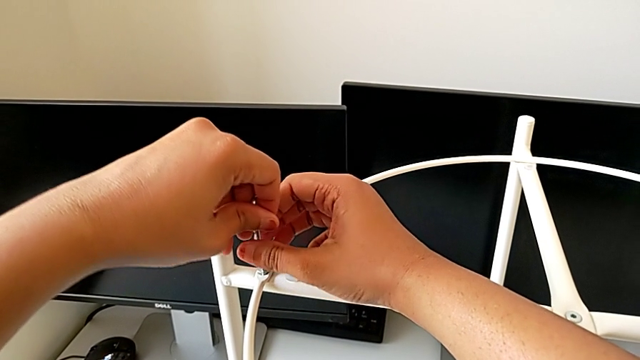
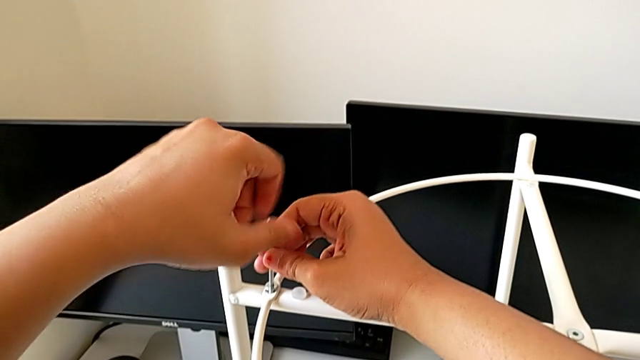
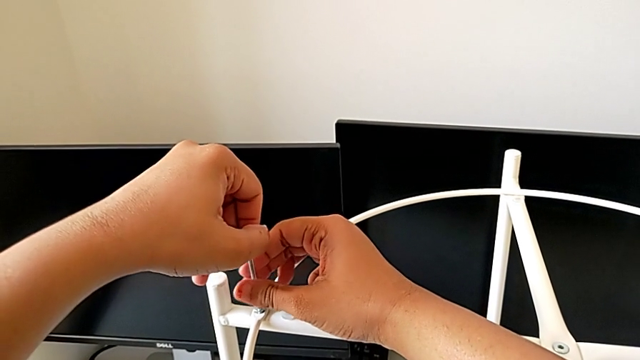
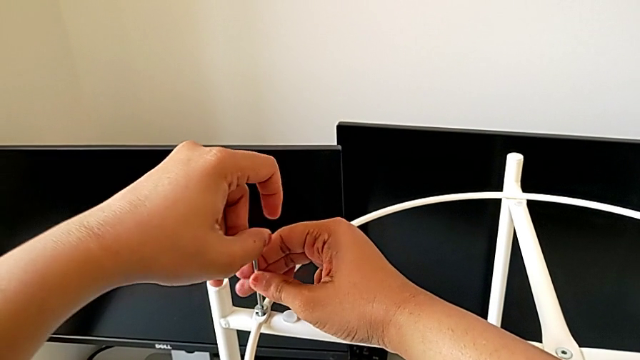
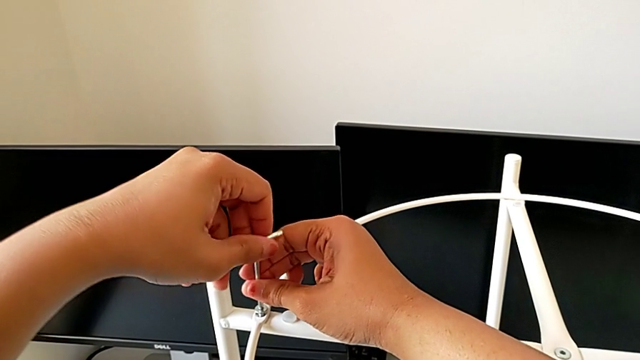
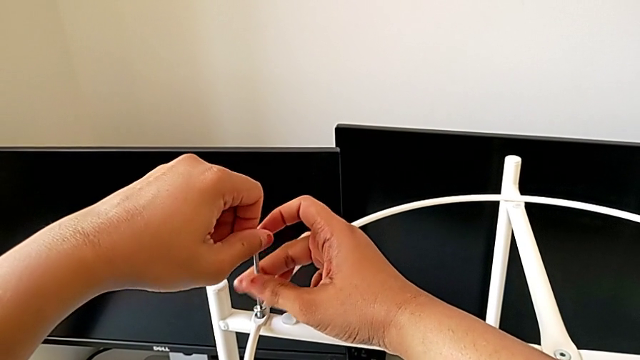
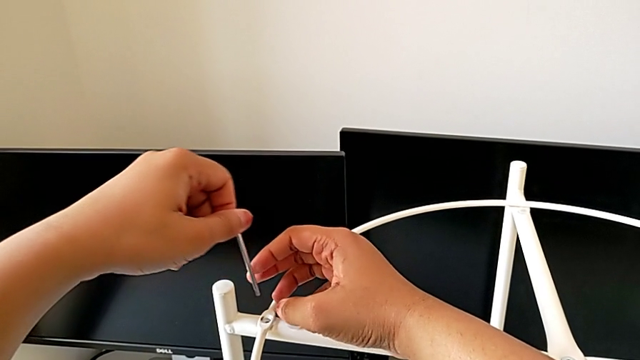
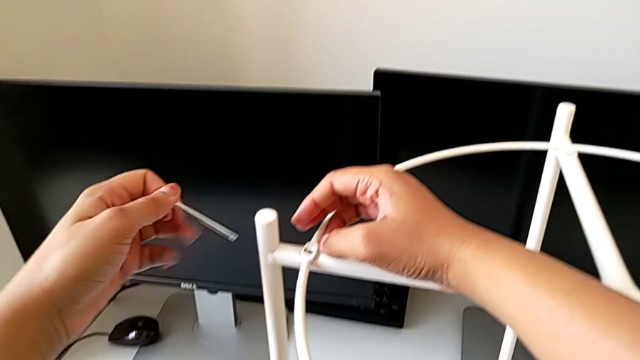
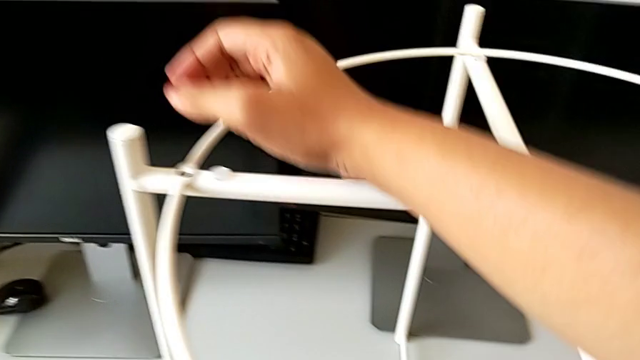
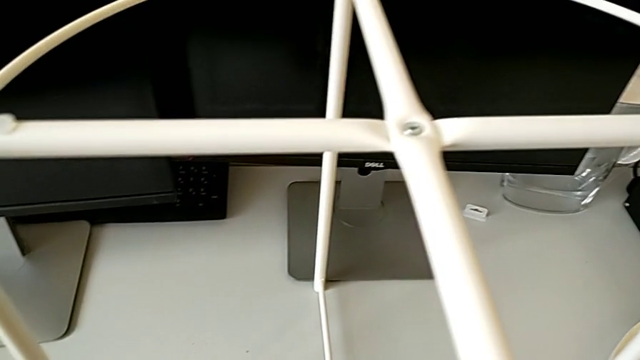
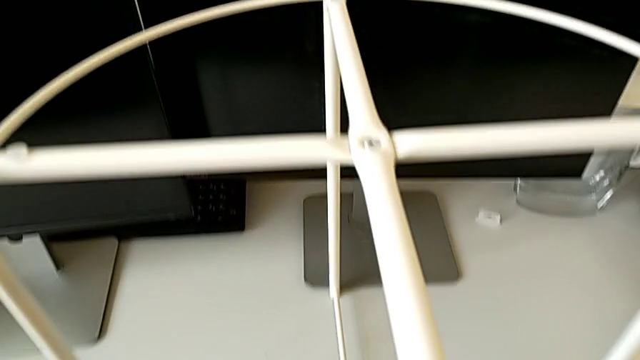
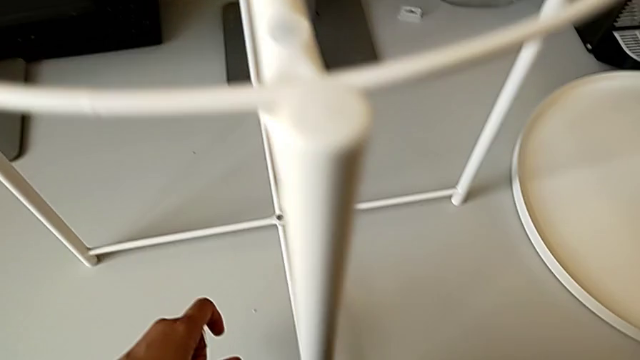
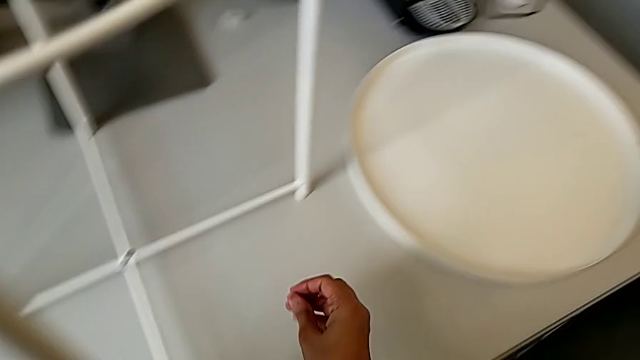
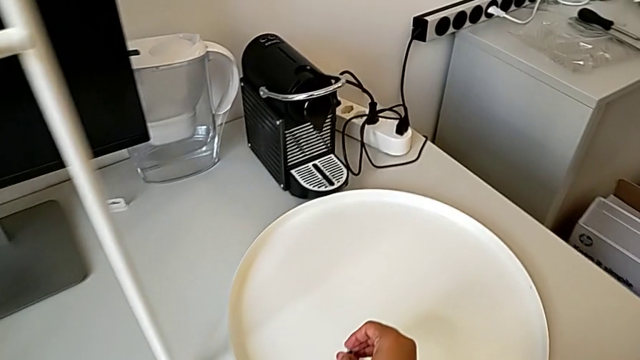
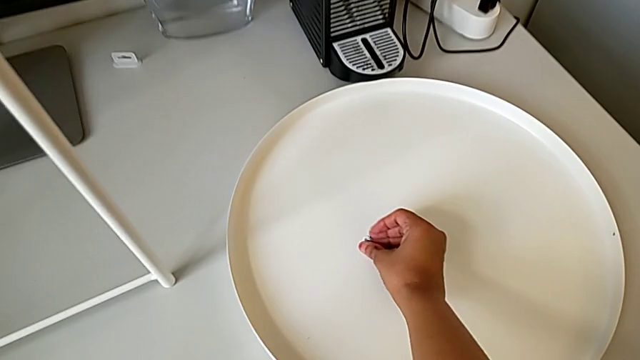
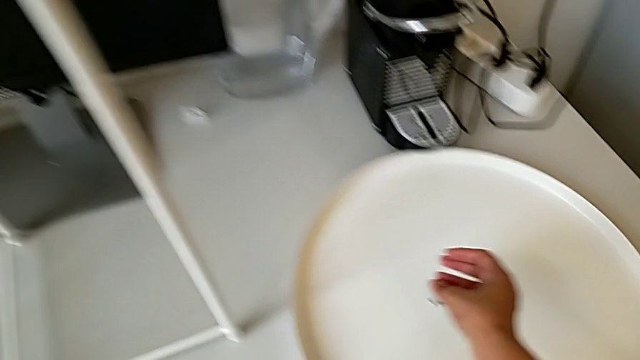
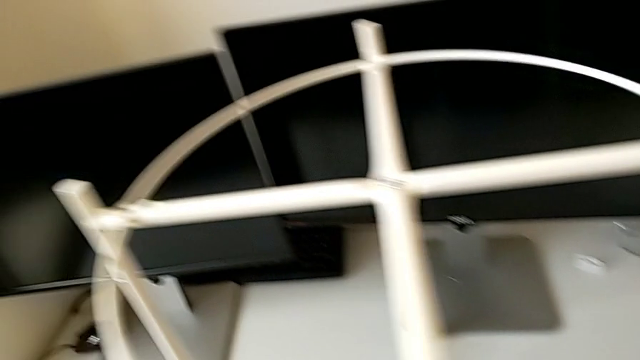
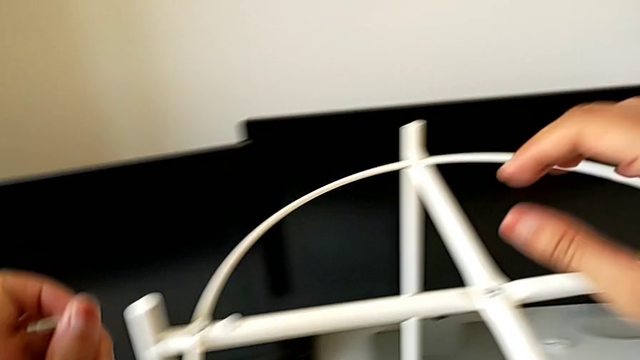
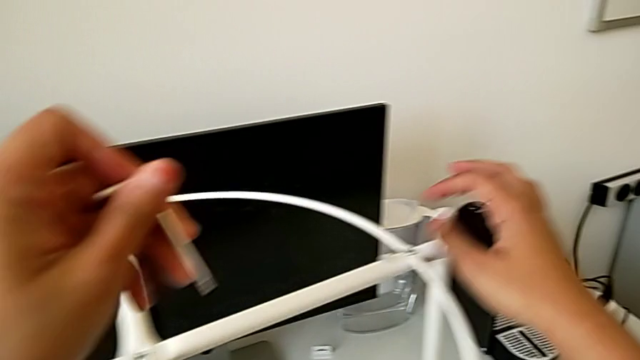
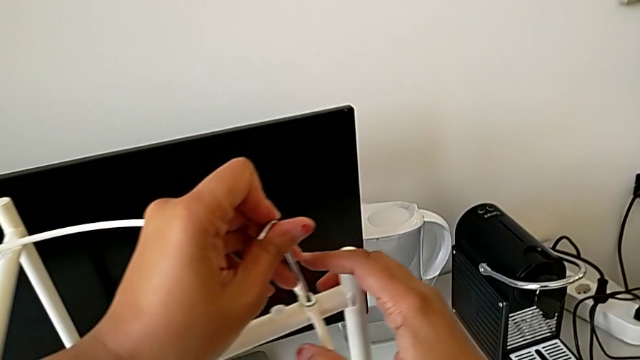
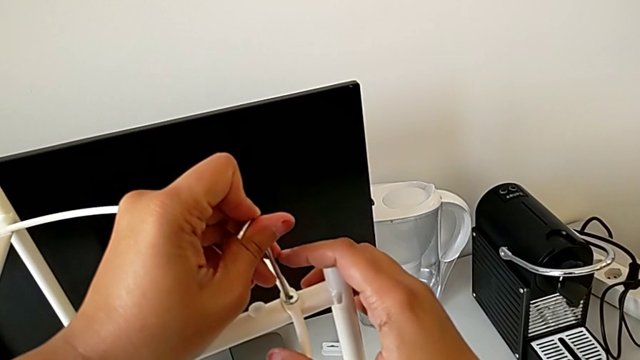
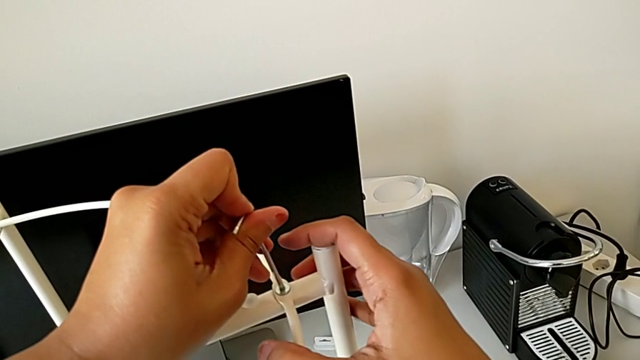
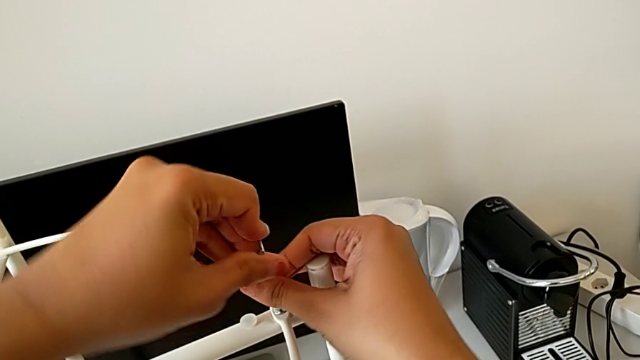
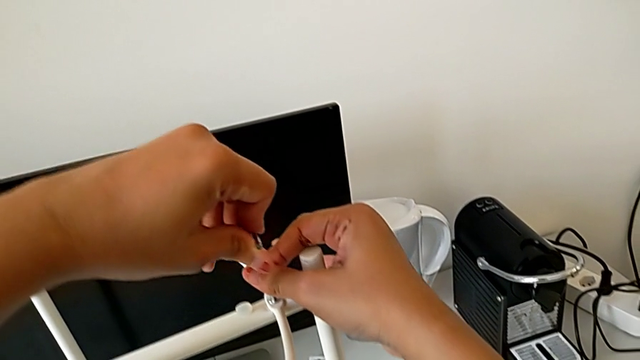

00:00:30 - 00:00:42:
The camera wearer is starting to disassemble the table using an allen screw. They unscrew the hex socket head, withdraw the Allen wrench, wrongly drop the hex socket head, grab it, place it, approach it and insert the Allen wrench.

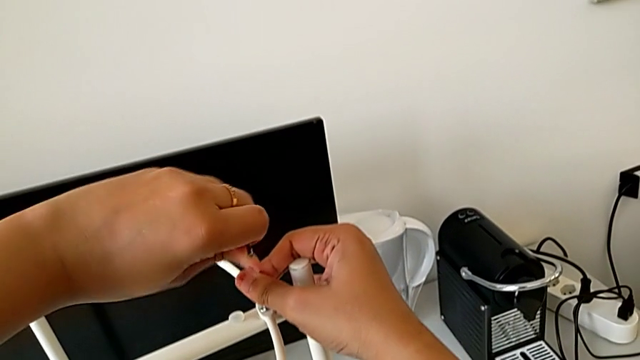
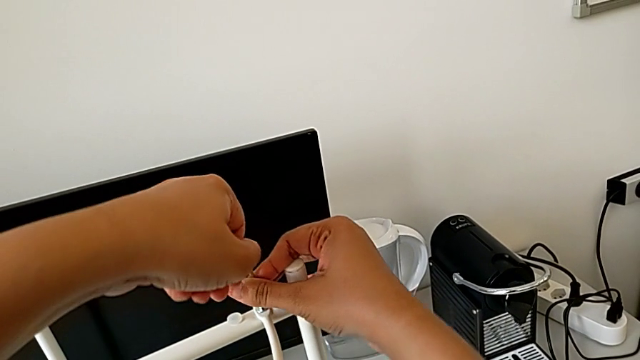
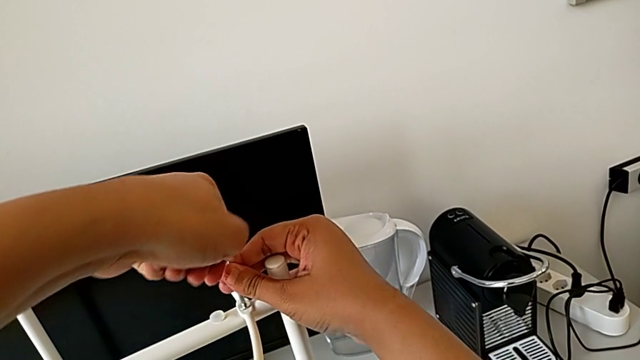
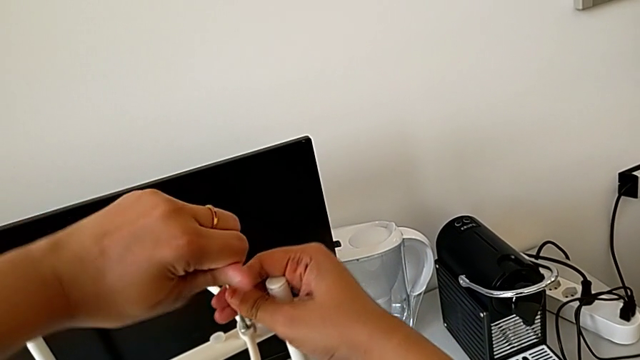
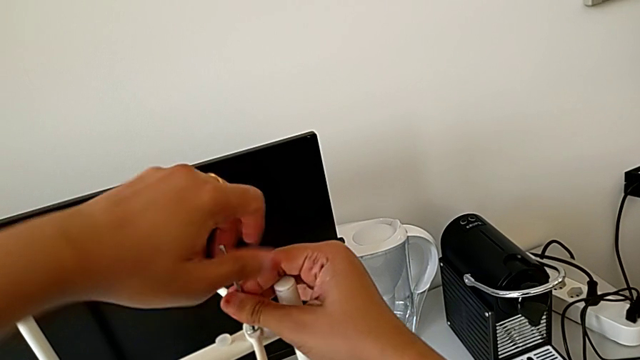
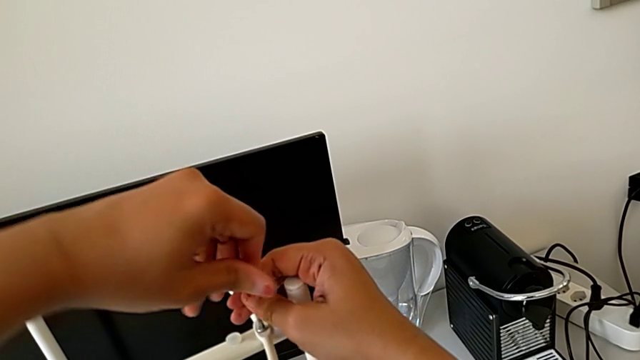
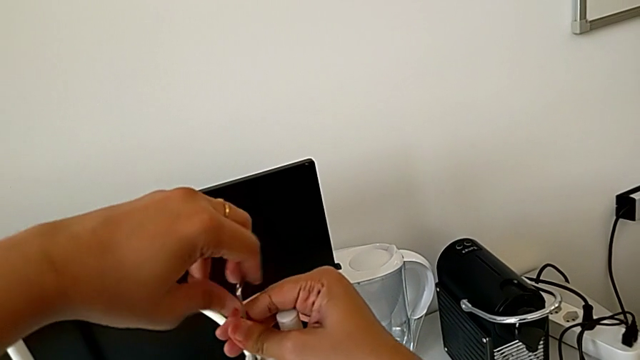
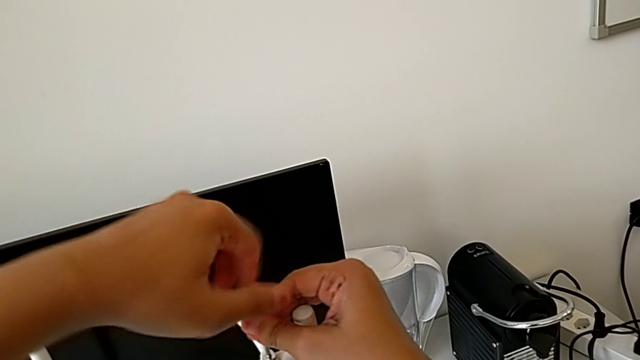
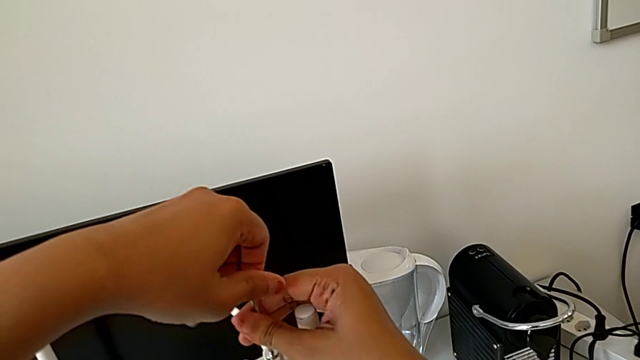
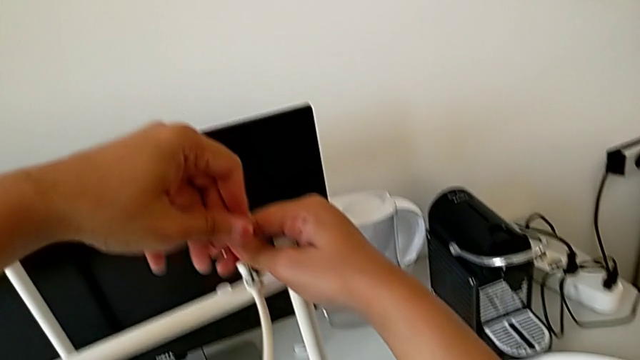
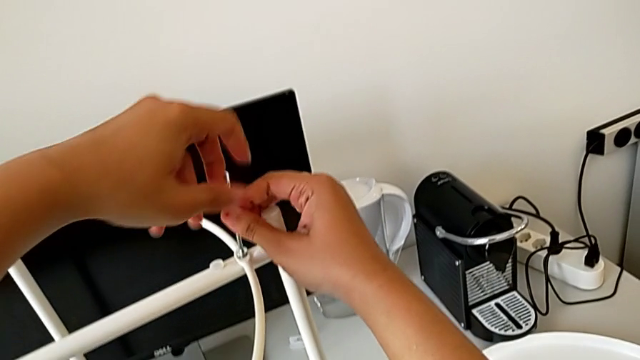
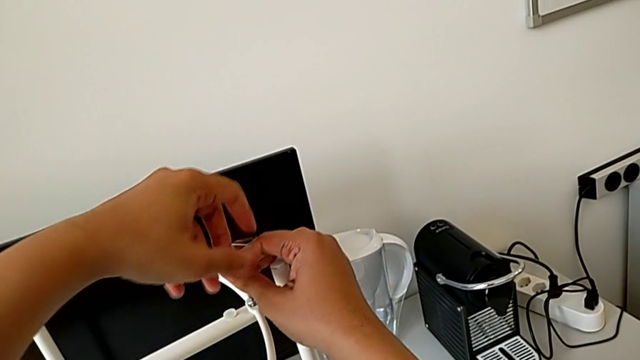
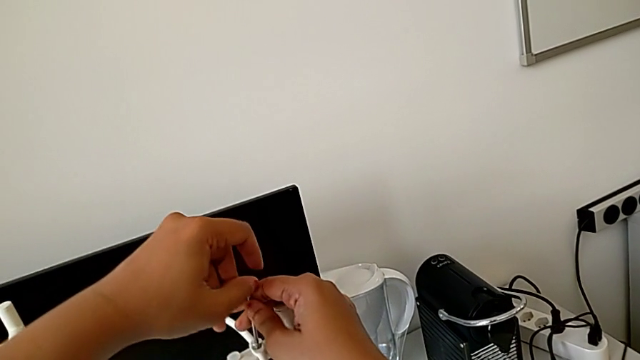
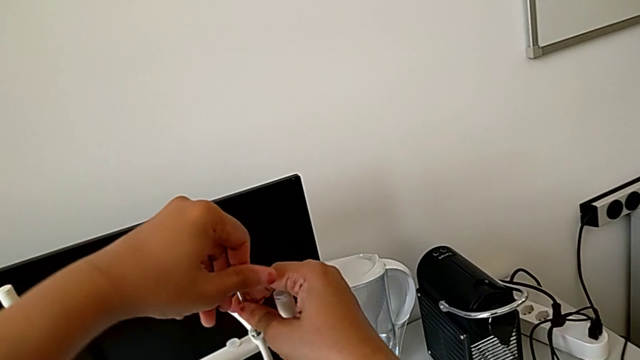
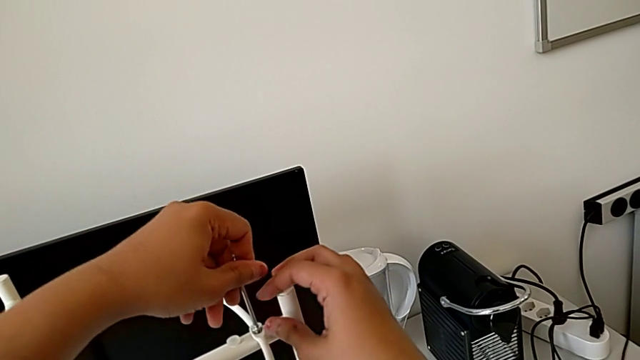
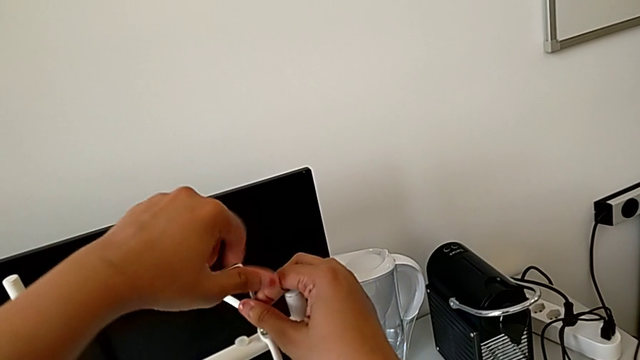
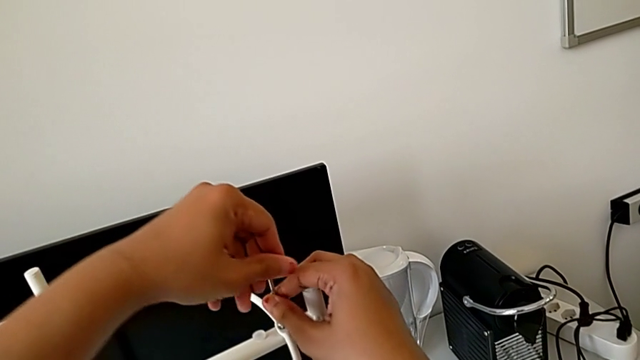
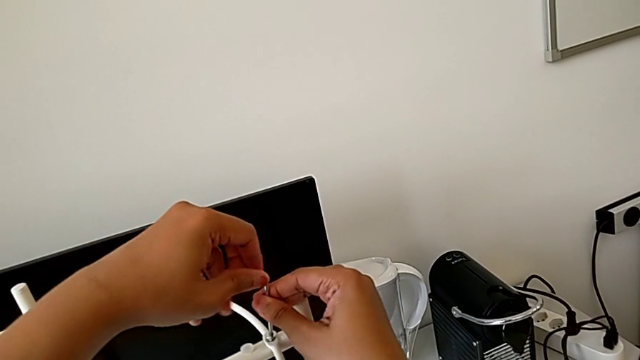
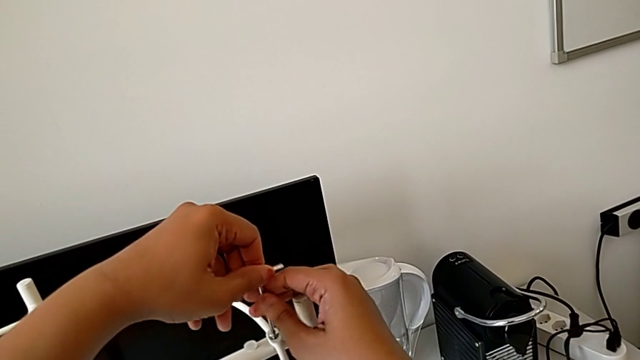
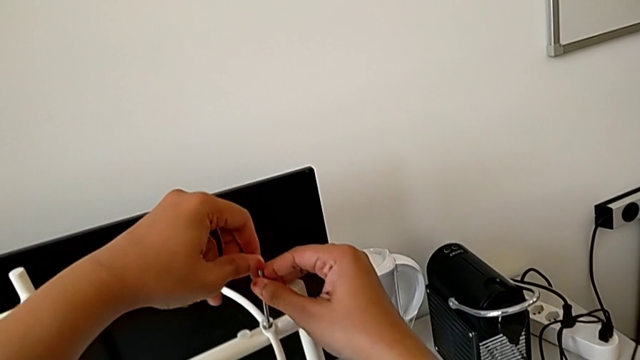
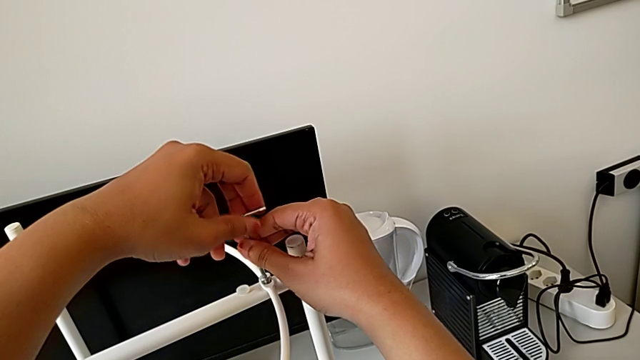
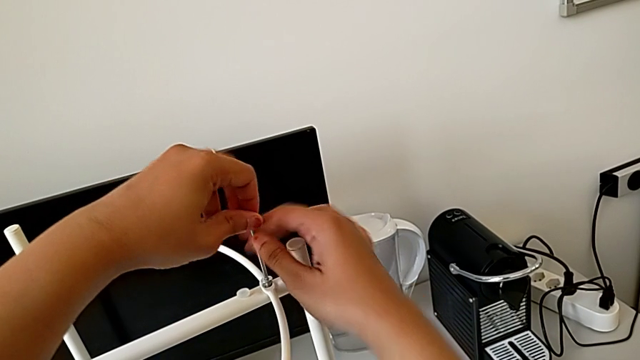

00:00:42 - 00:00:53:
The camera wearer is starting to disassemble the table using an allen screw. They unscrew the hex socket head.
